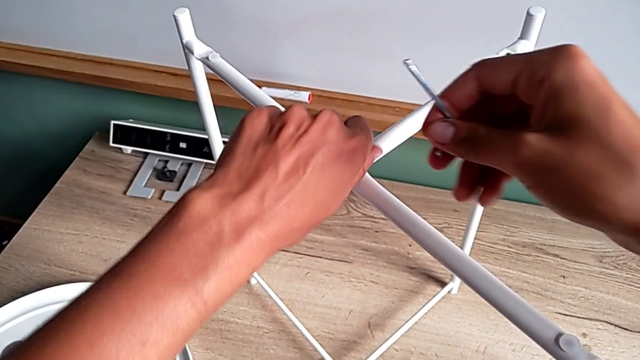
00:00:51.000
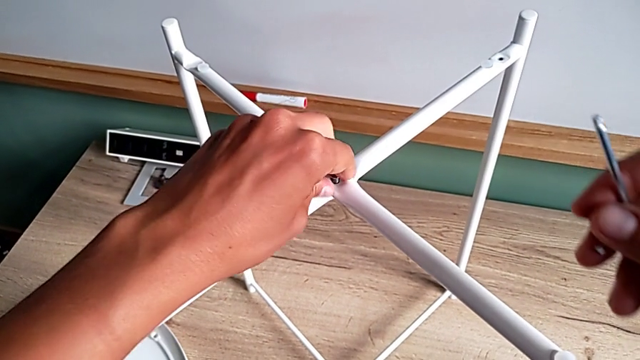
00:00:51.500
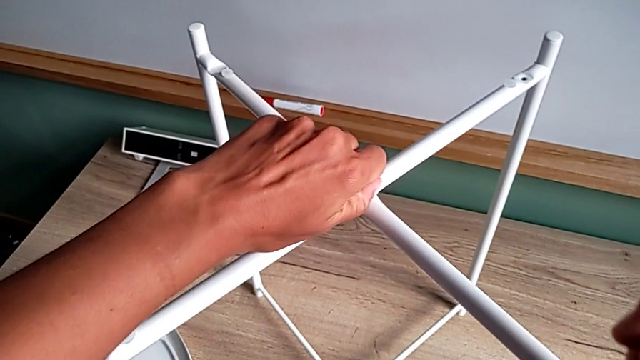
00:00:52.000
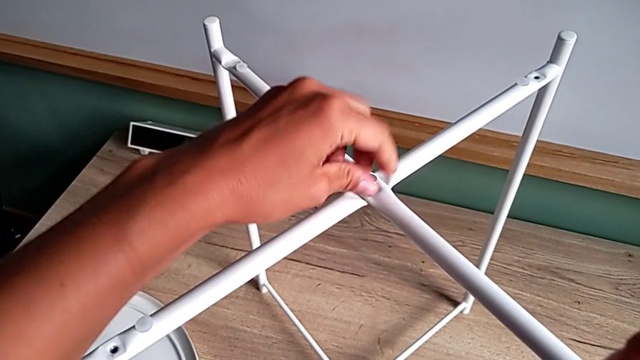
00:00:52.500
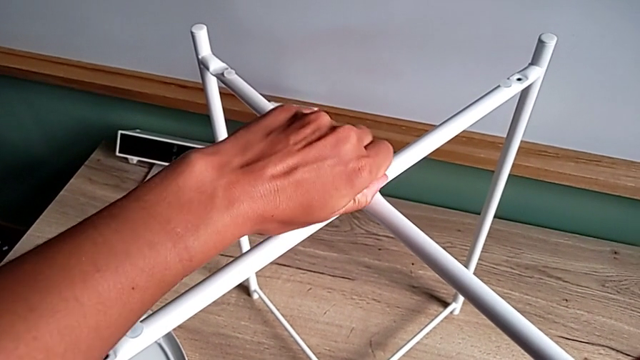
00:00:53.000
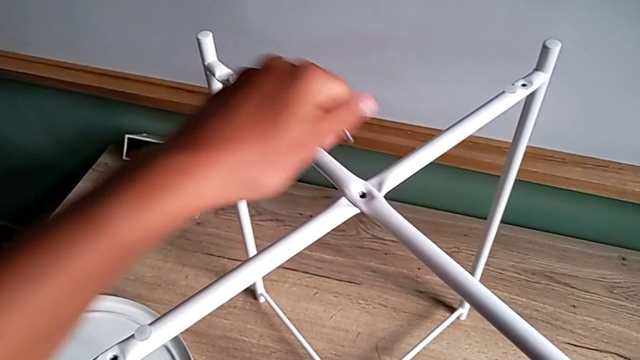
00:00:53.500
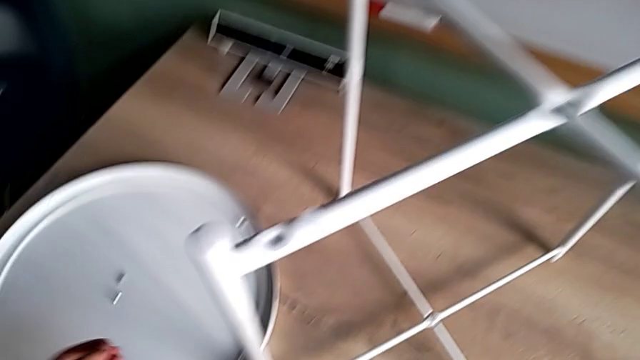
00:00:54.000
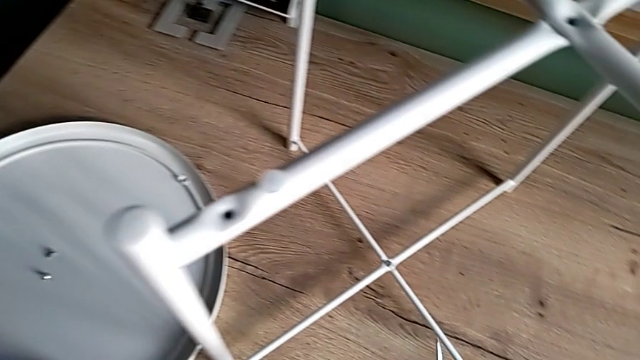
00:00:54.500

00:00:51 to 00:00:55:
The camera wearer is unscrewing the top hex socket head of the legs. They unscrew the hex socket head, disassemble it and place it.

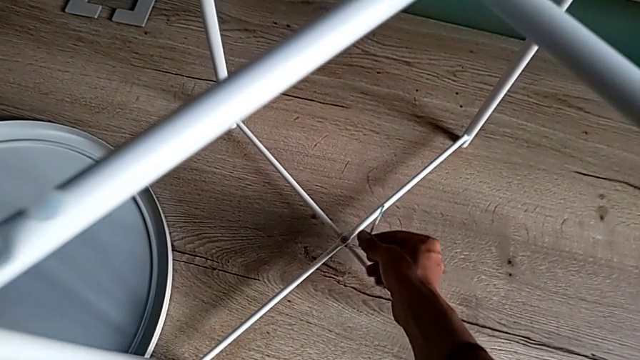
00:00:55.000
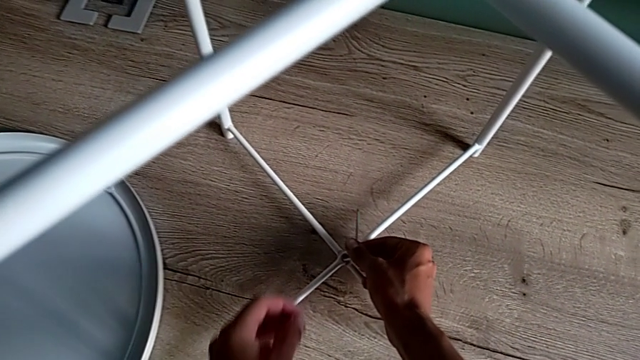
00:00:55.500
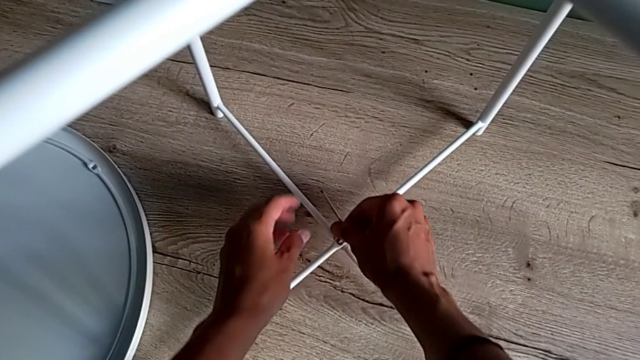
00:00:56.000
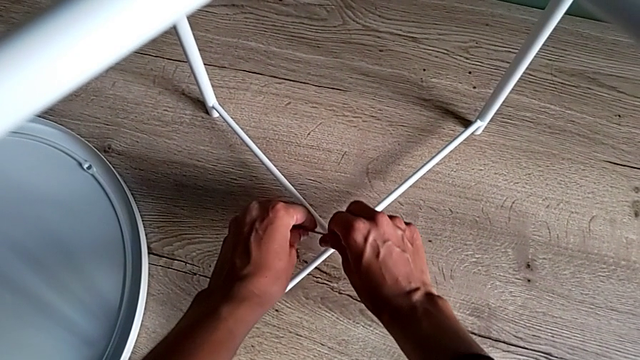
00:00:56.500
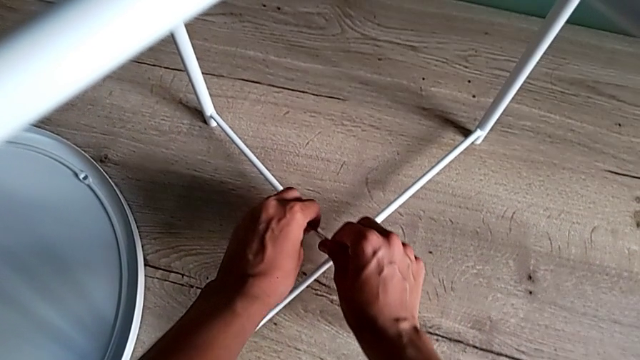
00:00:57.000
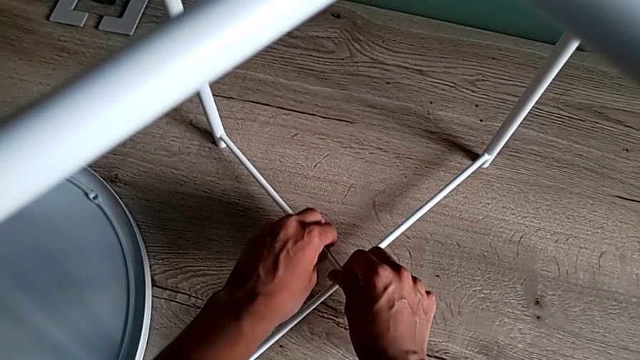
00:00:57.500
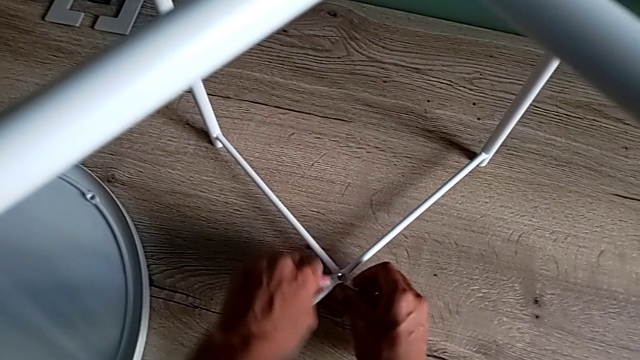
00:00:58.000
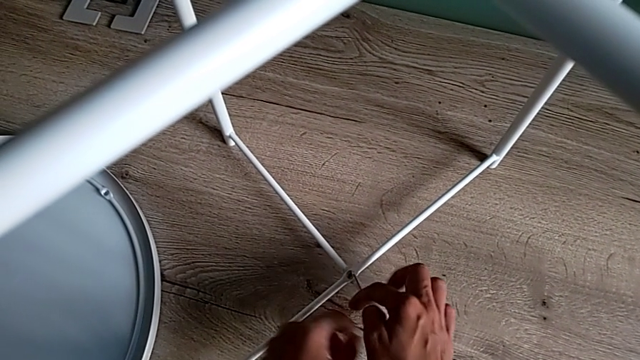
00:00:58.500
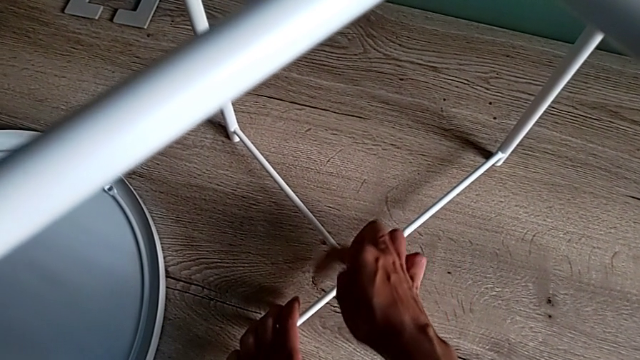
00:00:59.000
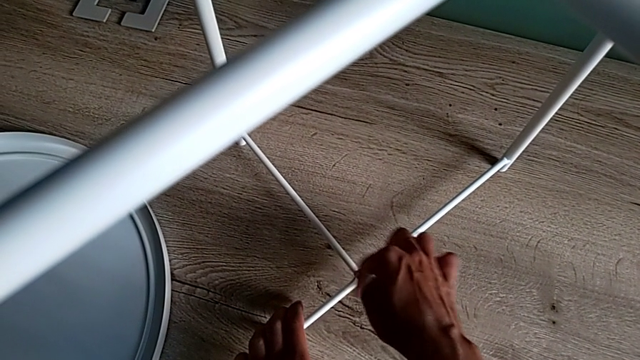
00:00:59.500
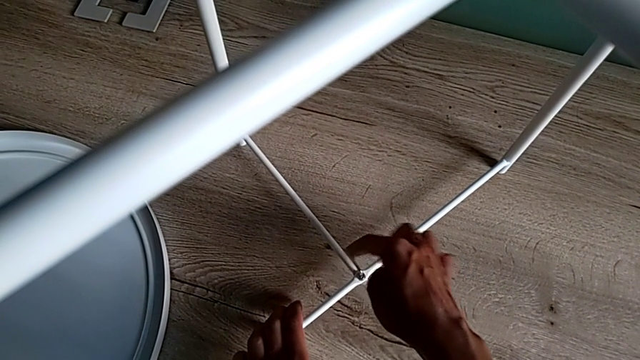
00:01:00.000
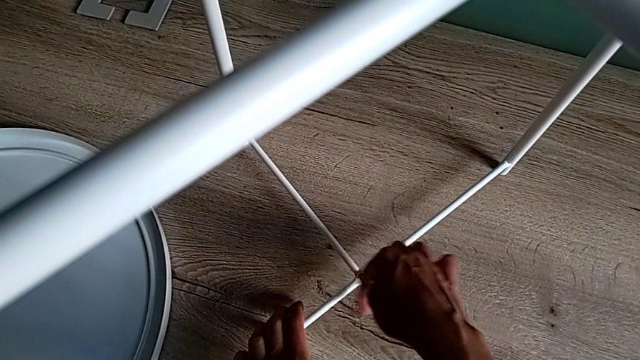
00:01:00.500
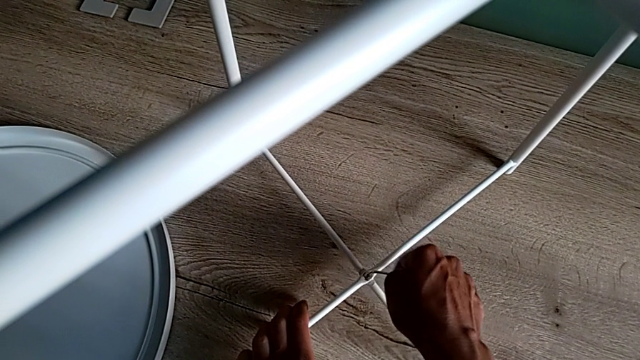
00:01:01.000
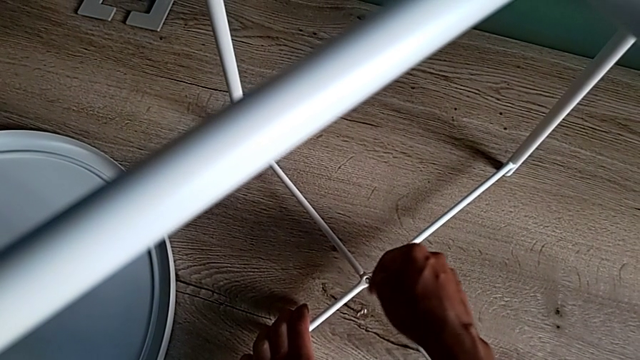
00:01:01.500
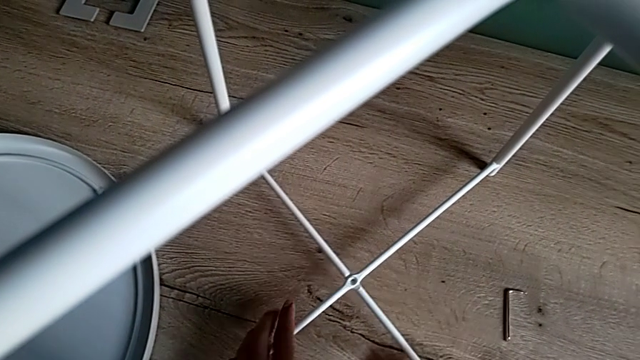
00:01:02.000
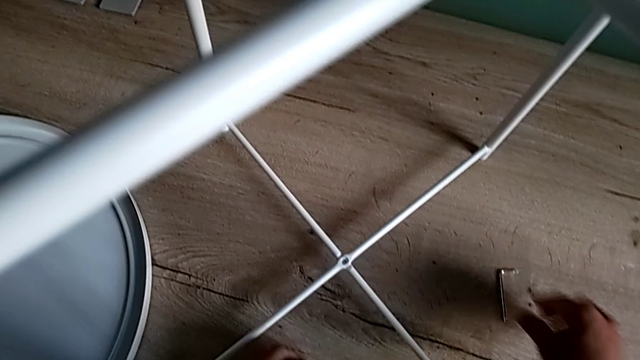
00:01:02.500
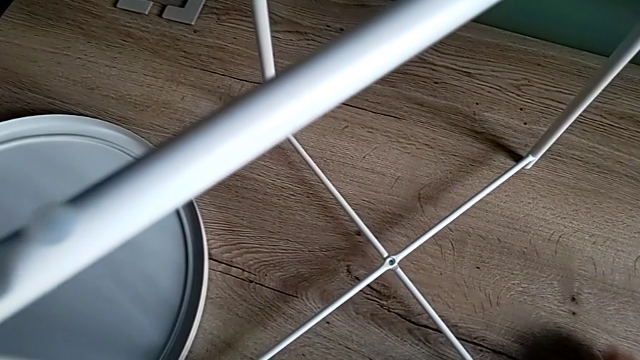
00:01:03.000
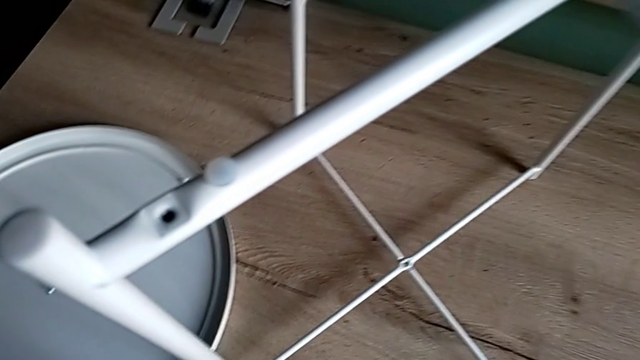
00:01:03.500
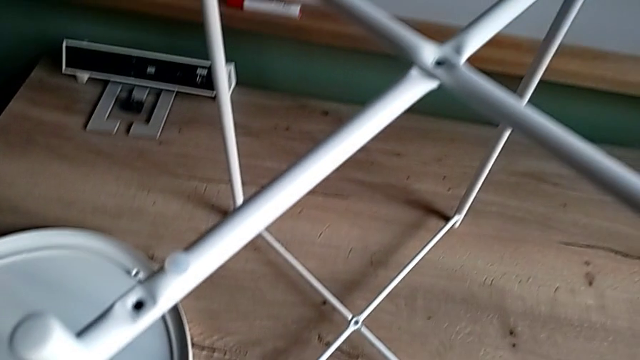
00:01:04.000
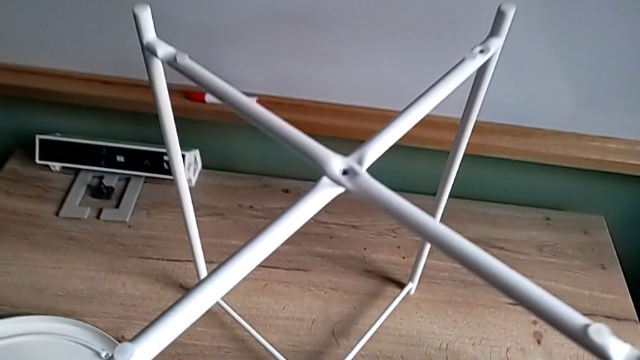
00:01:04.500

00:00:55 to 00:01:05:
The camera wearer unscrews the bottom hex socket head of the table legs. They insert the Allen wrench, unscrew the hex socket head, wrongly drop the Allen wrench, dropping the Allen wrench and the hex socket head, grab it and place it.

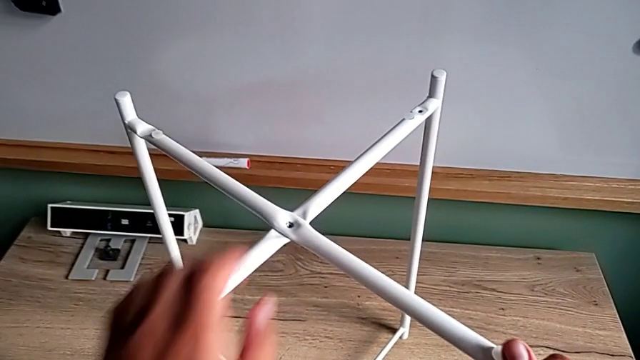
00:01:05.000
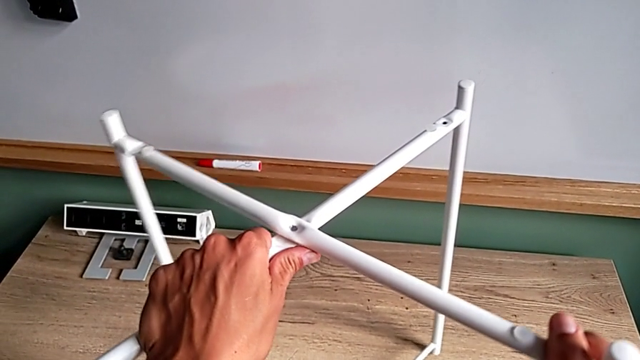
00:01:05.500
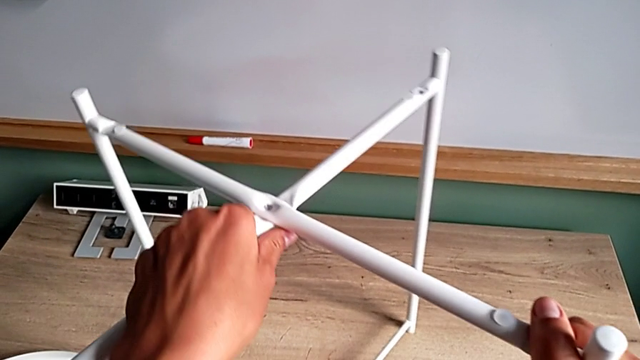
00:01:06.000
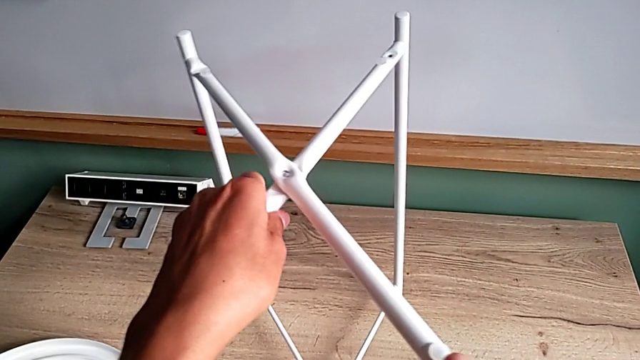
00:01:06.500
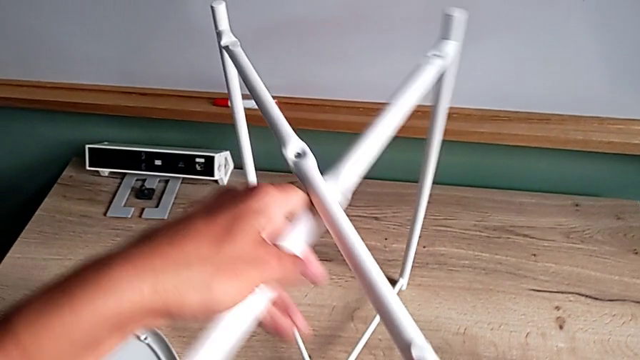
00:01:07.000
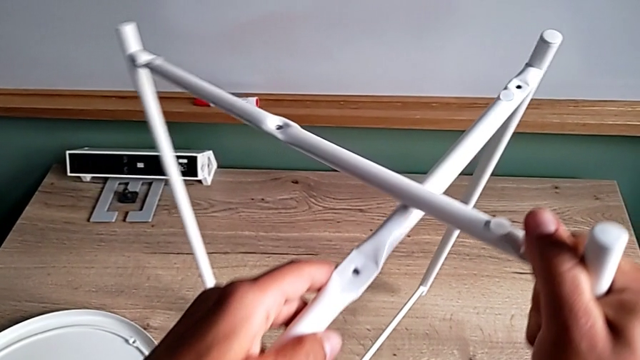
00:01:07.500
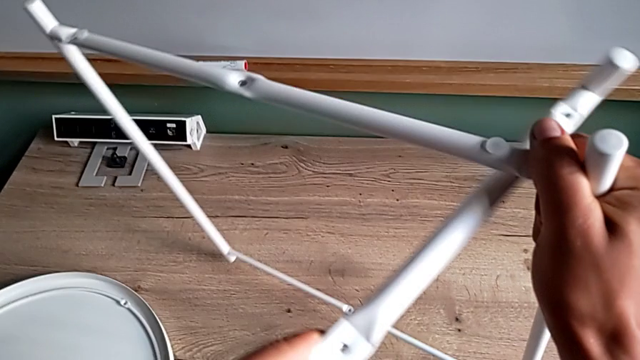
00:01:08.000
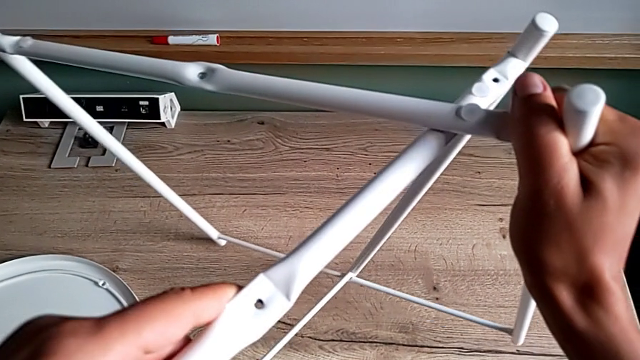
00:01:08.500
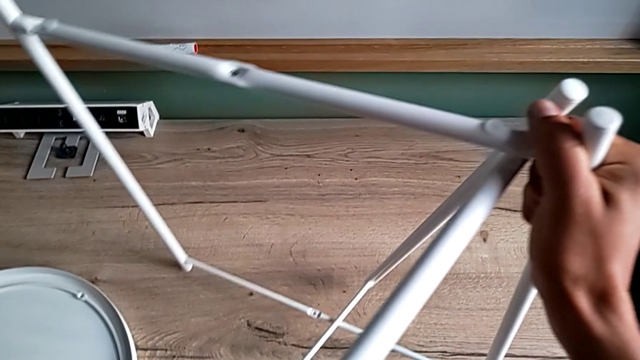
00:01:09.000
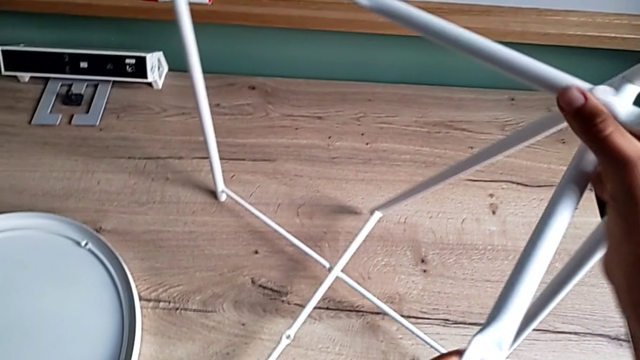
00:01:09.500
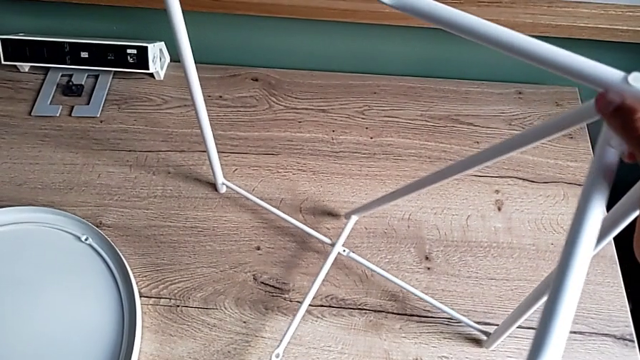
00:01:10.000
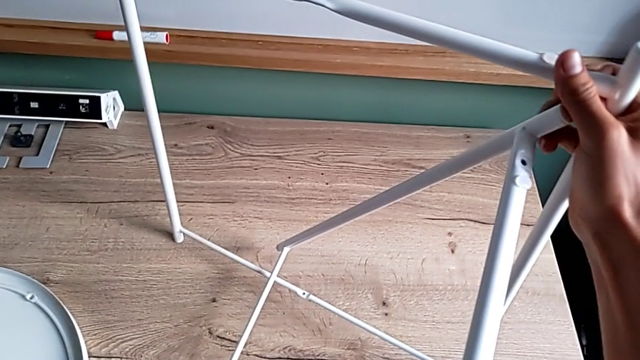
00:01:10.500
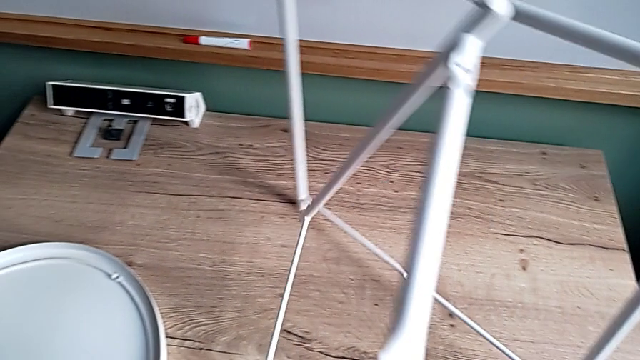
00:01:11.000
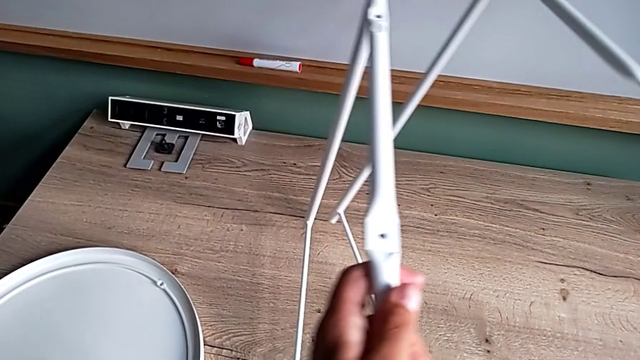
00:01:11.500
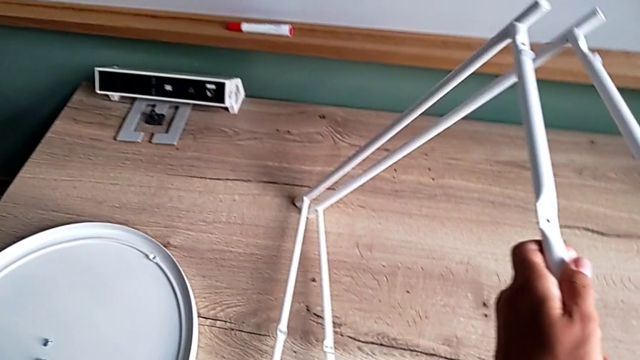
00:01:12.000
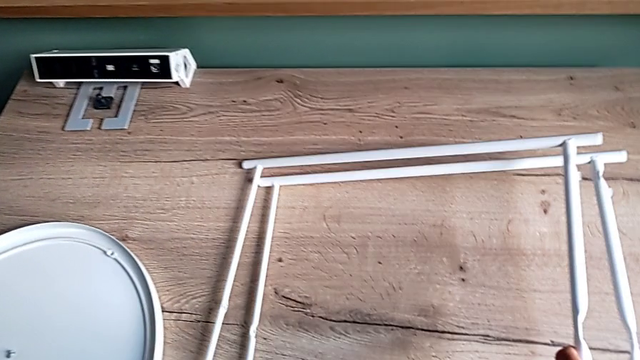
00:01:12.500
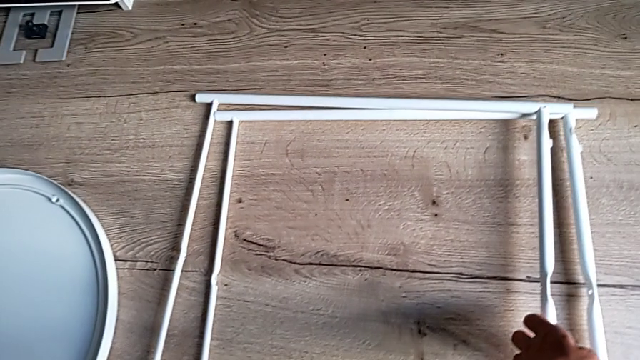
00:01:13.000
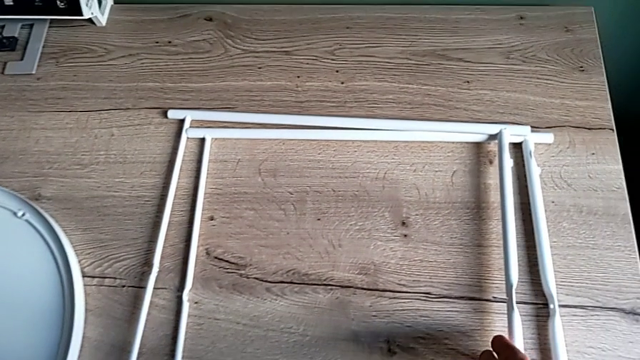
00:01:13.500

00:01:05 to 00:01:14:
The camera wearer disassembles the legs. They disassemble the leg and place it.
